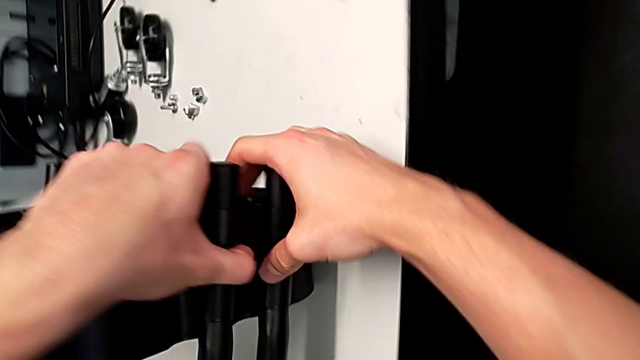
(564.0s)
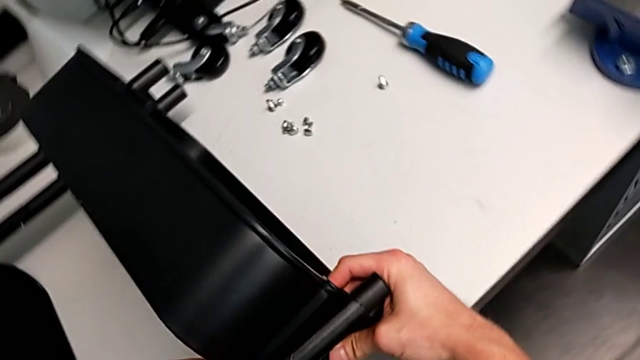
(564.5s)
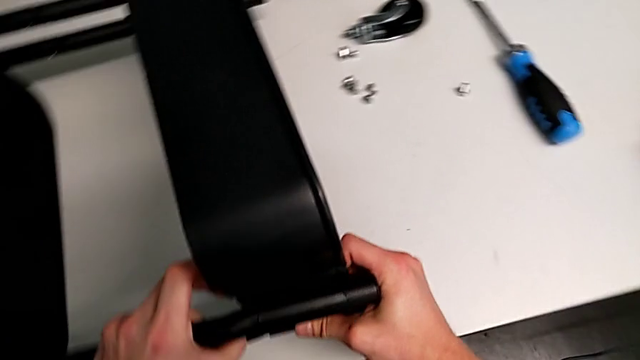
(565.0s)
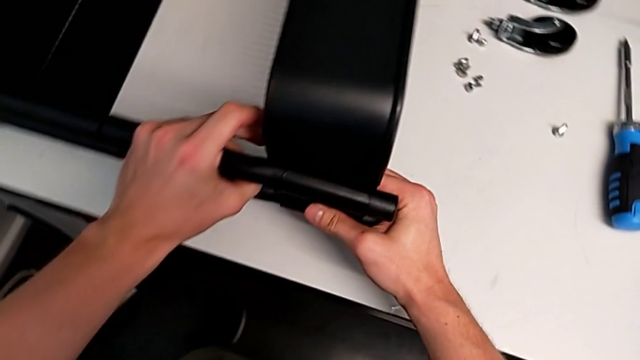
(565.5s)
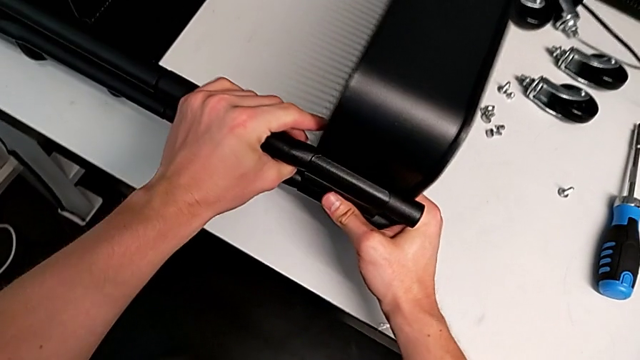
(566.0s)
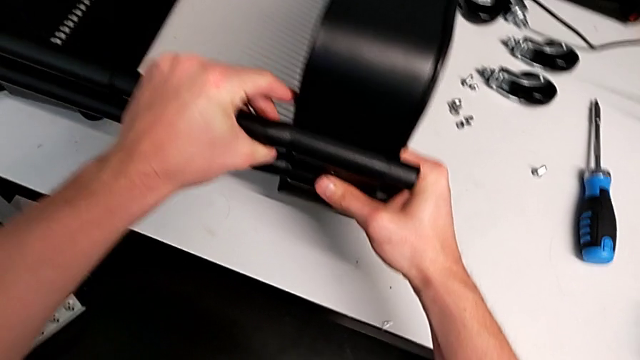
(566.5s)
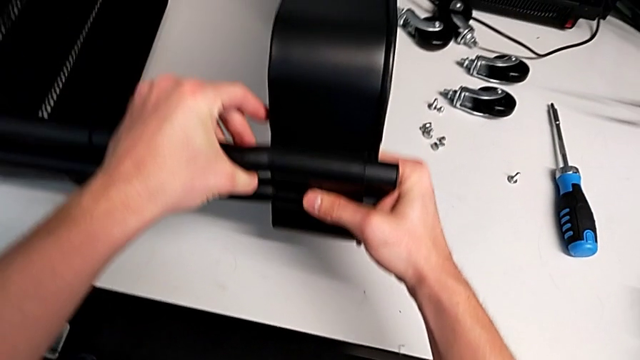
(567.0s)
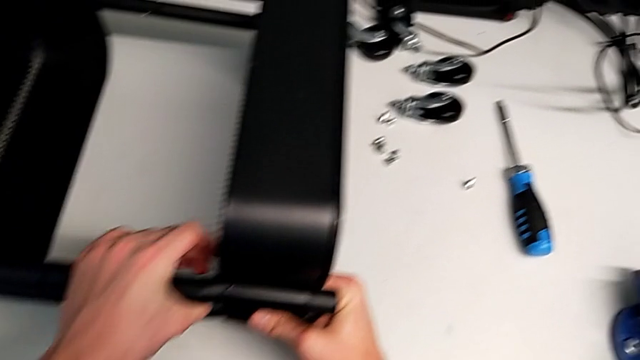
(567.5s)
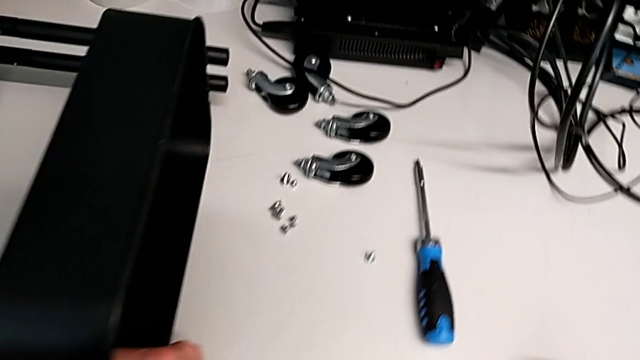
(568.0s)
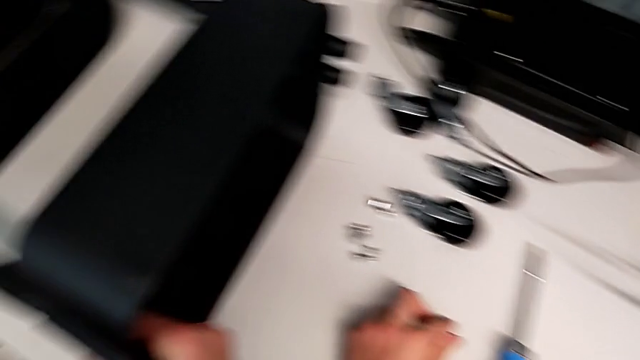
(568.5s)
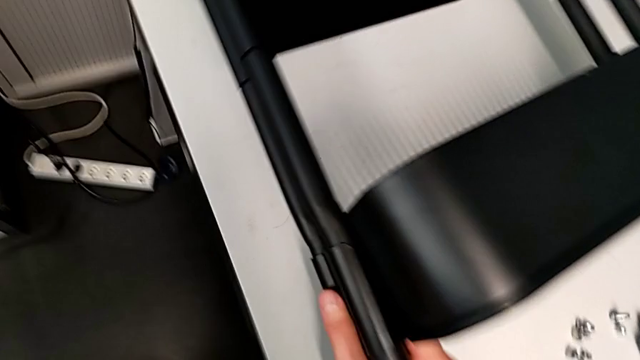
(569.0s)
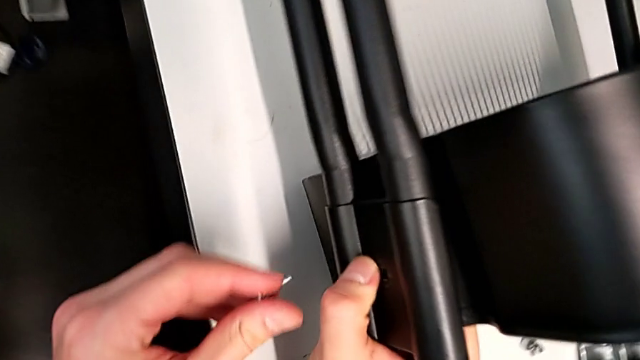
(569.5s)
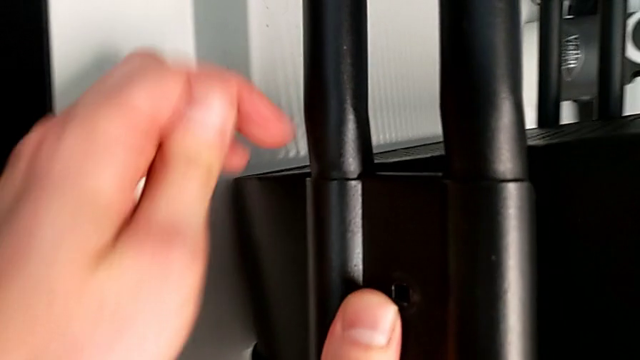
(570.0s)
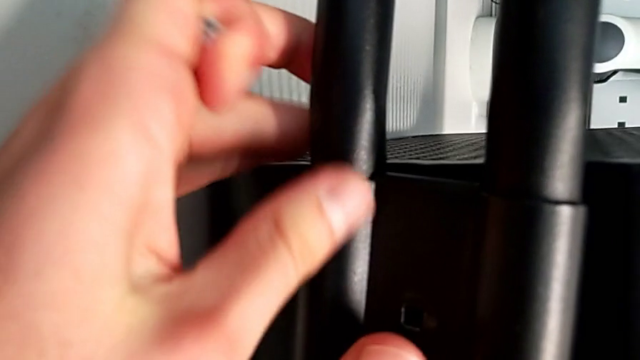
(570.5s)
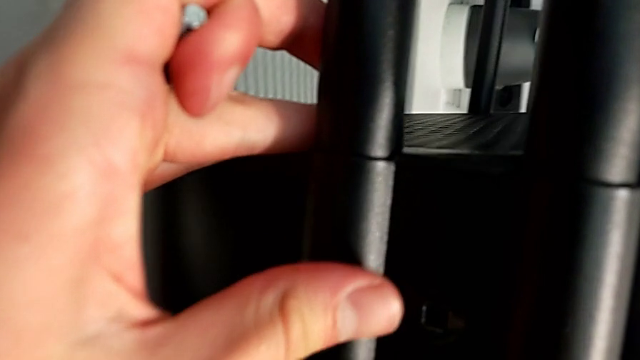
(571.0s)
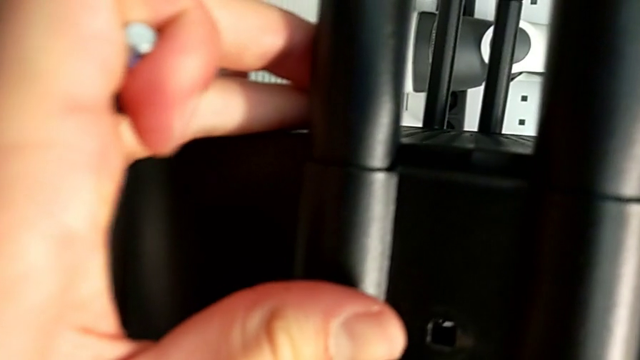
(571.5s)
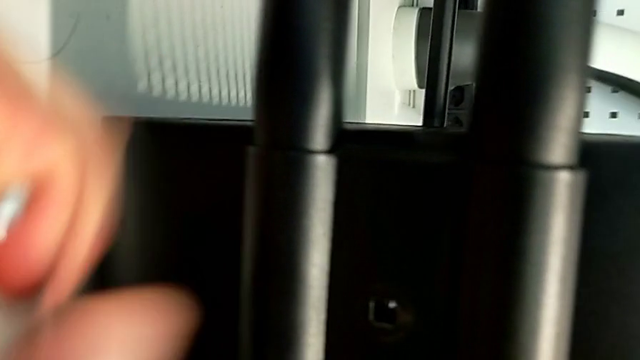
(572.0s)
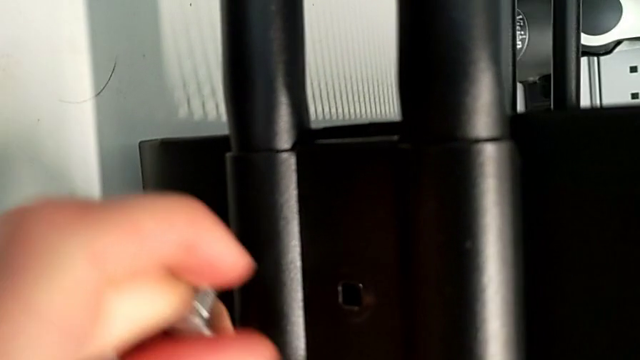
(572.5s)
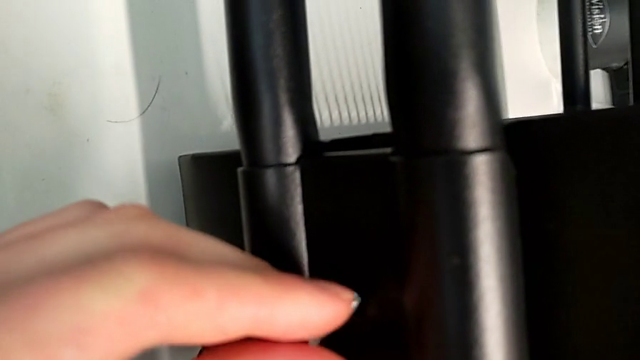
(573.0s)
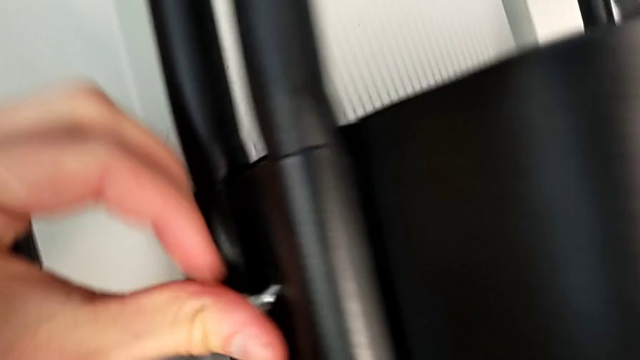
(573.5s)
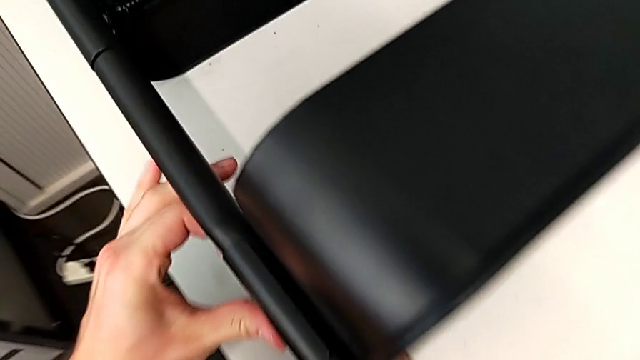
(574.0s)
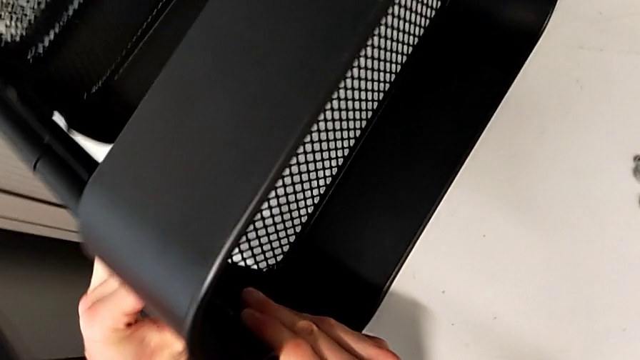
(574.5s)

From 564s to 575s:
The camera wearer is assembling the top tray with bolts into the sidebars. They keep placing the bracket and insert the screw.

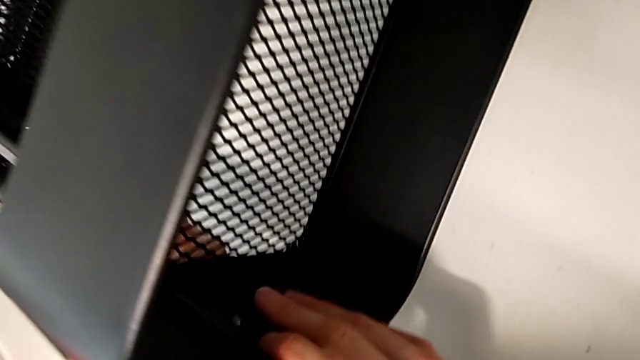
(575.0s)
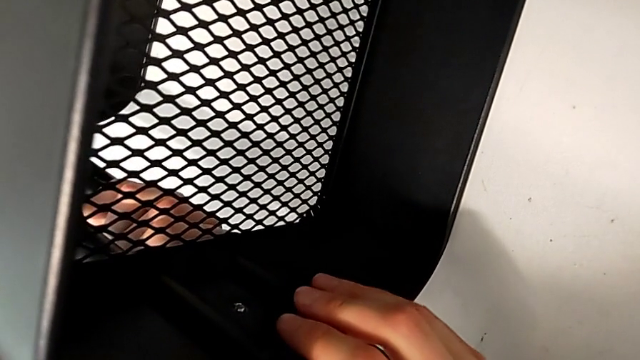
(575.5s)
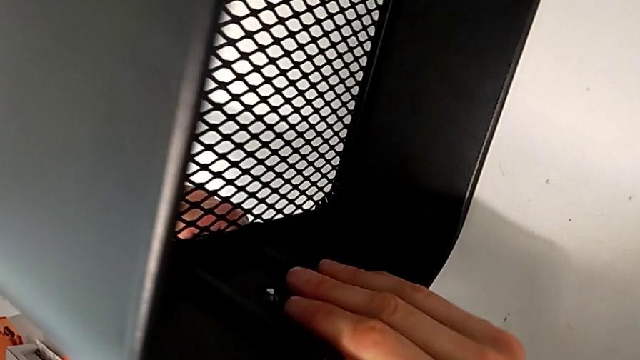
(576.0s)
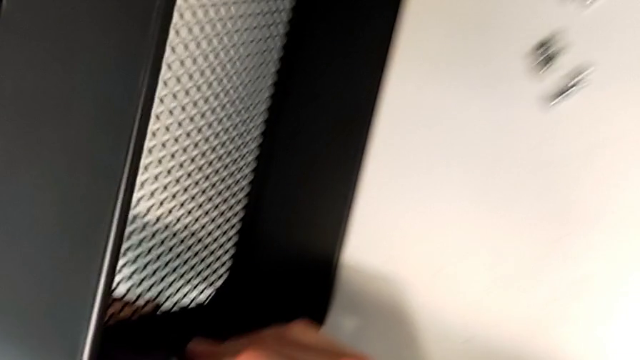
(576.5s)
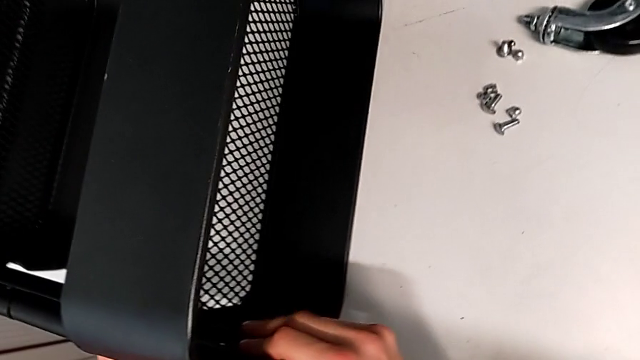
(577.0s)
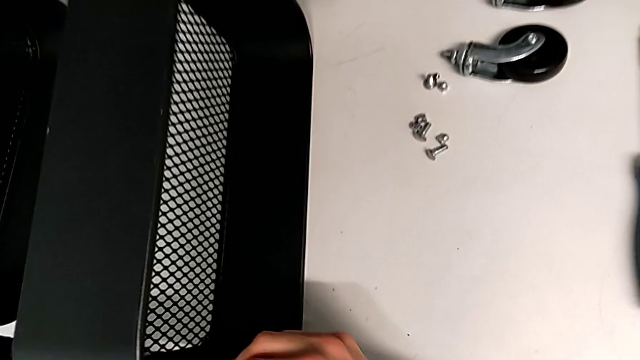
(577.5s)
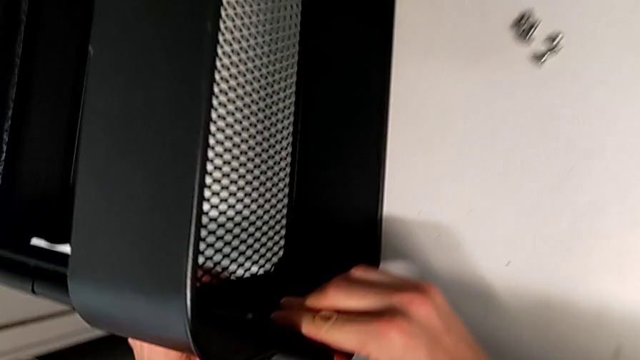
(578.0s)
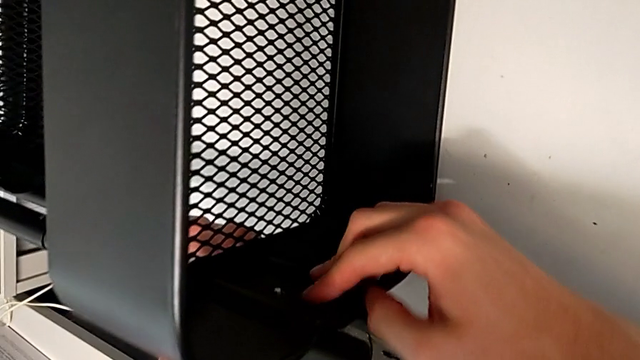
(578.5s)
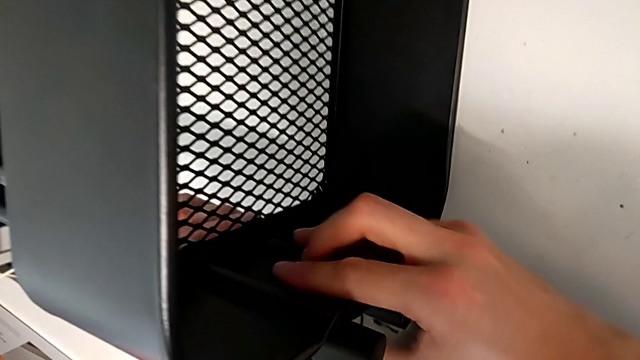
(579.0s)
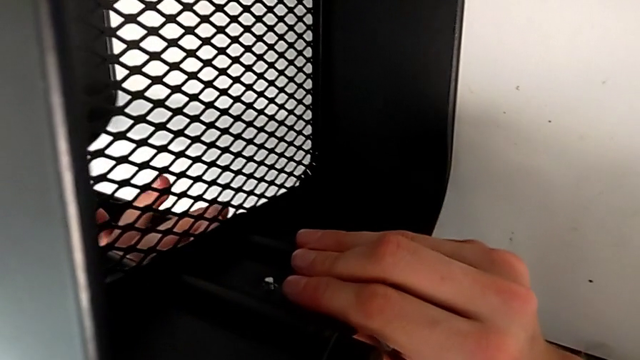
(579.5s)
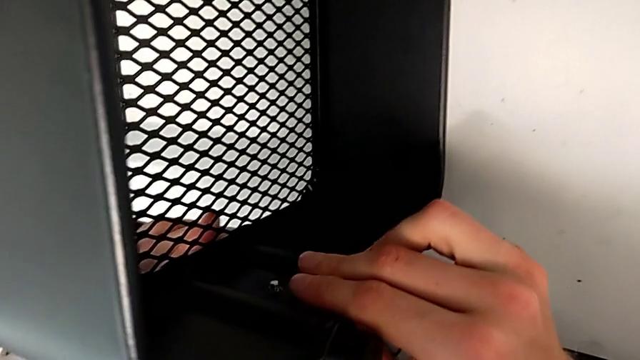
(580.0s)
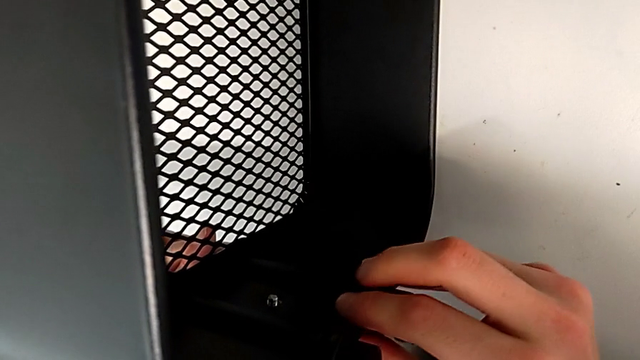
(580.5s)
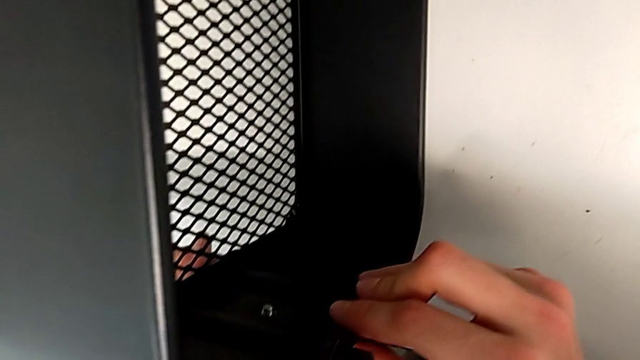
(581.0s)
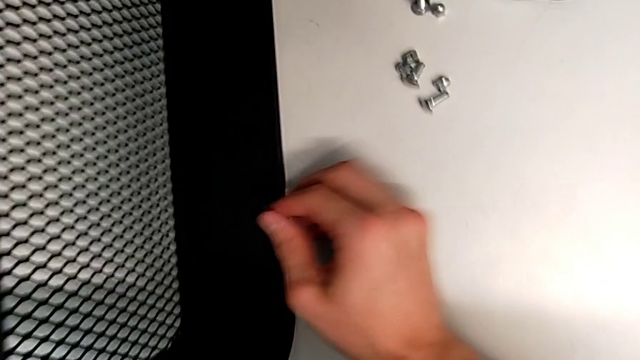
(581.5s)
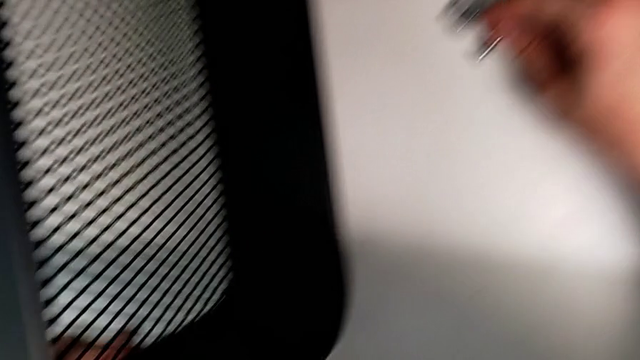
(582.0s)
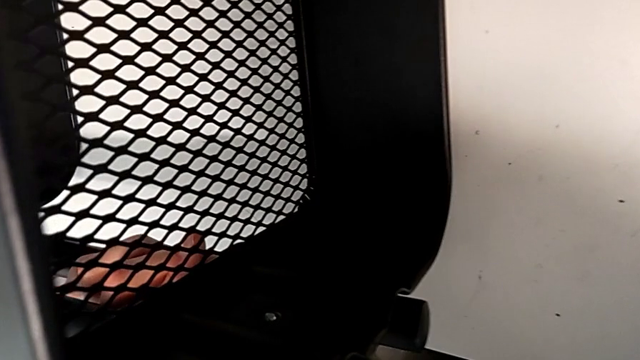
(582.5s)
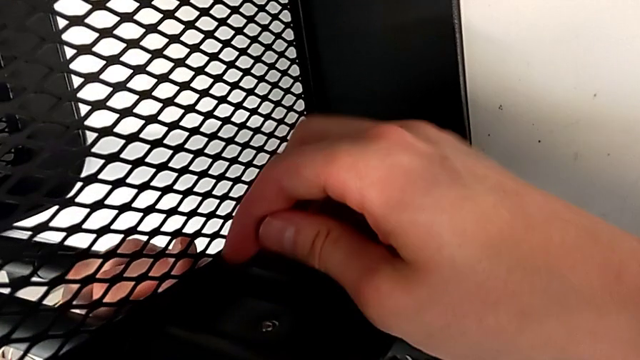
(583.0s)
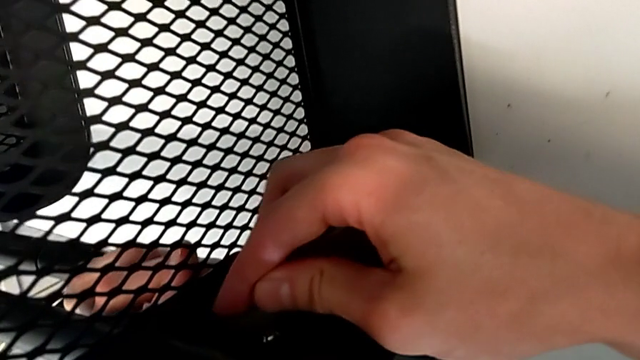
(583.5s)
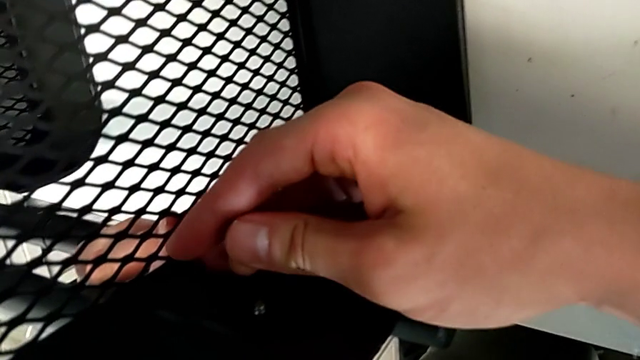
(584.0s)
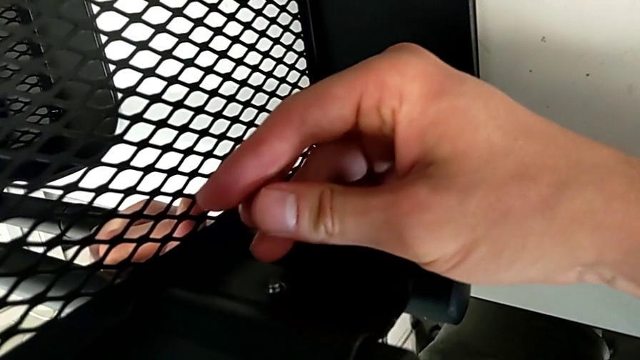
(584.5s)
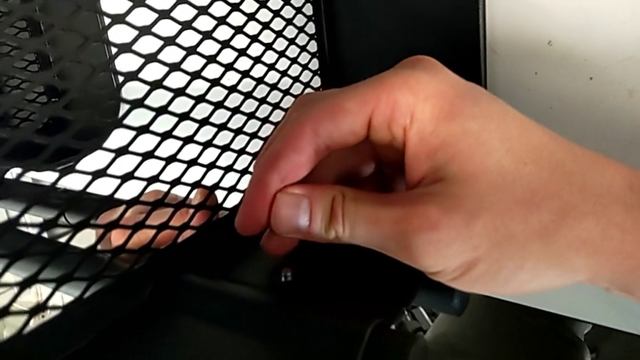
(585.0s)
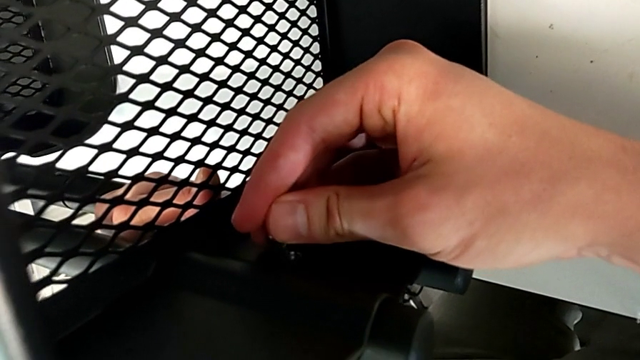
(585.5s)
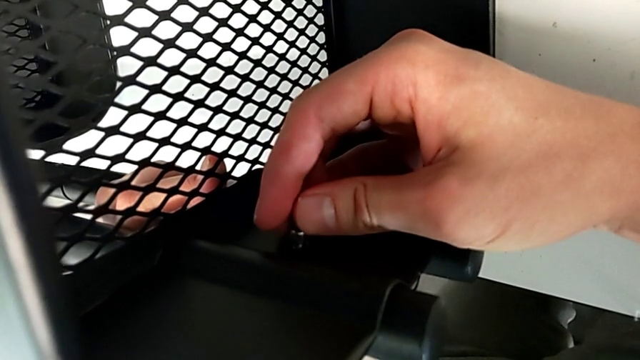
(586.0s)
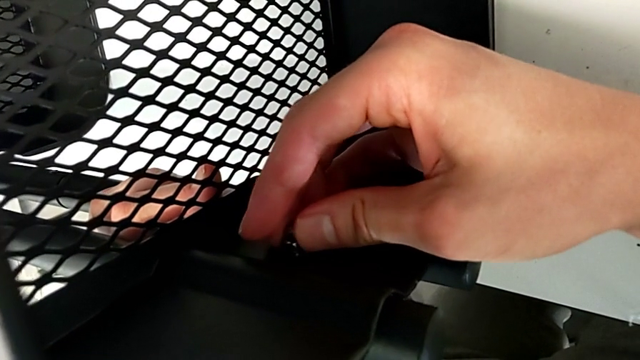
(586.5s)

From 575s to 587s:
The camera wearer is assembling the top tray with bolts into the sidebars. They grab the hexagon cap nut and insert it twice.
